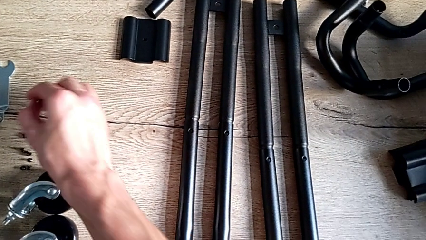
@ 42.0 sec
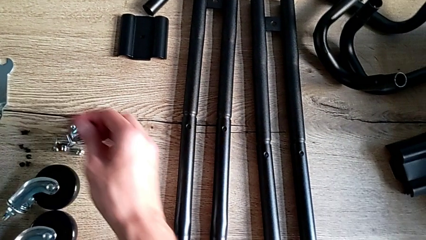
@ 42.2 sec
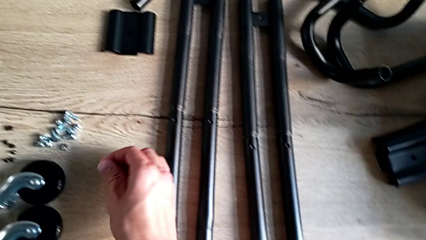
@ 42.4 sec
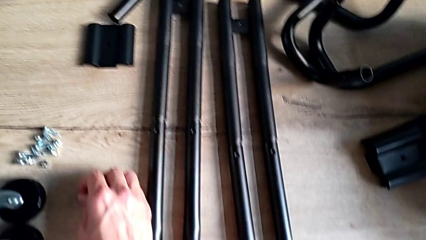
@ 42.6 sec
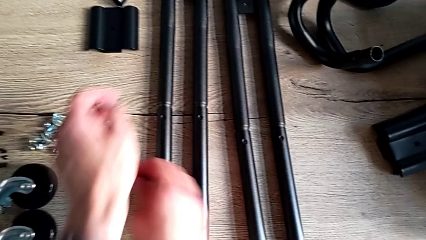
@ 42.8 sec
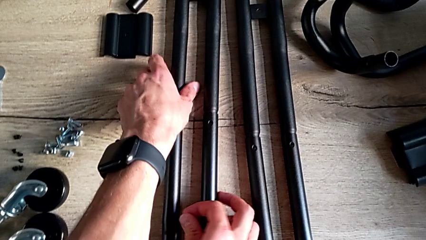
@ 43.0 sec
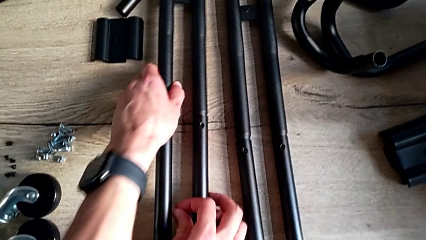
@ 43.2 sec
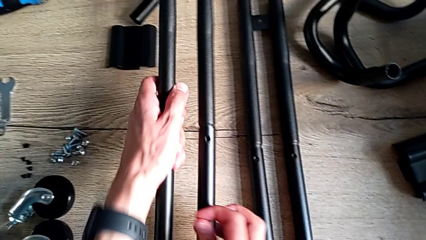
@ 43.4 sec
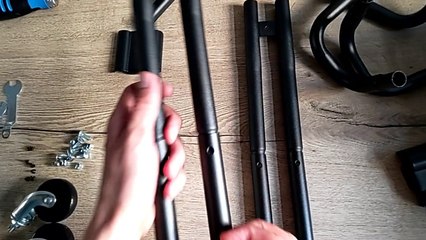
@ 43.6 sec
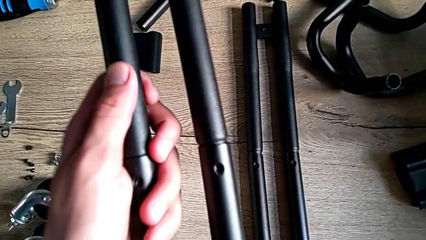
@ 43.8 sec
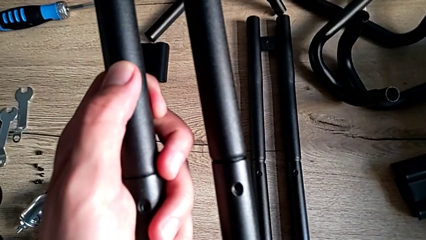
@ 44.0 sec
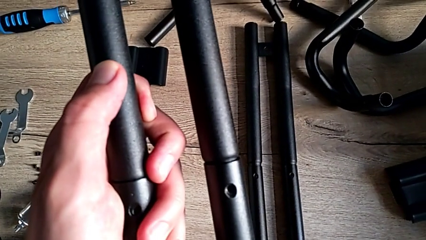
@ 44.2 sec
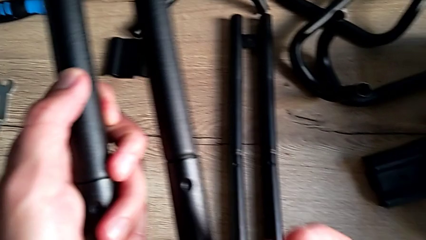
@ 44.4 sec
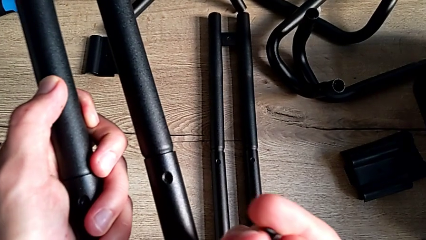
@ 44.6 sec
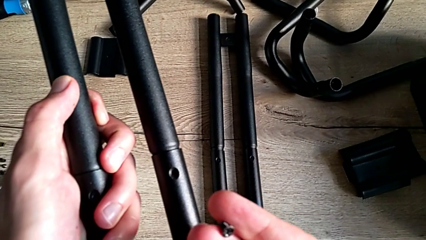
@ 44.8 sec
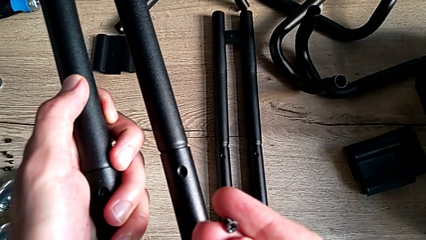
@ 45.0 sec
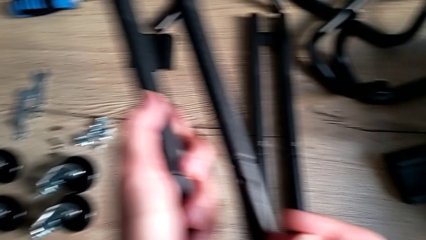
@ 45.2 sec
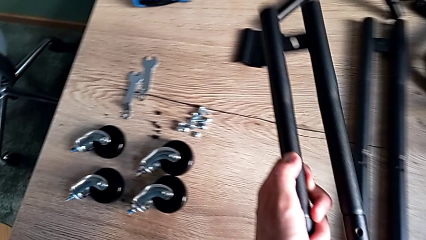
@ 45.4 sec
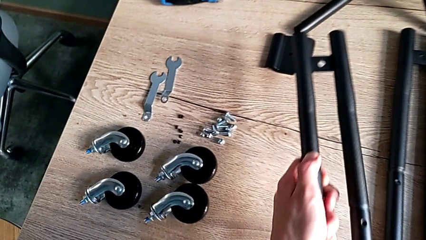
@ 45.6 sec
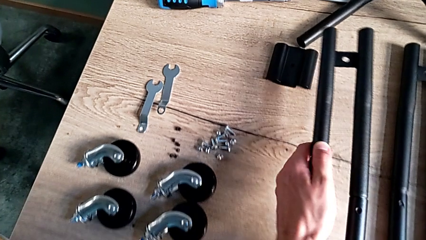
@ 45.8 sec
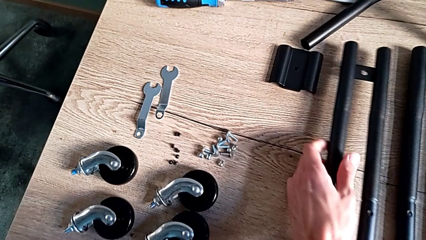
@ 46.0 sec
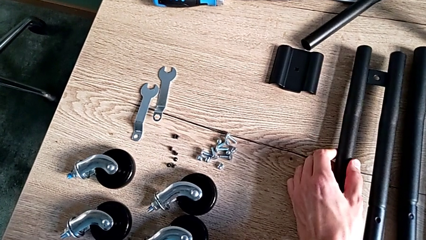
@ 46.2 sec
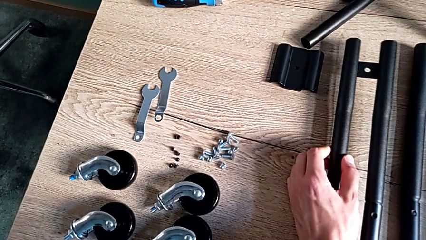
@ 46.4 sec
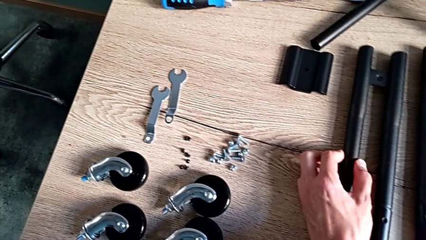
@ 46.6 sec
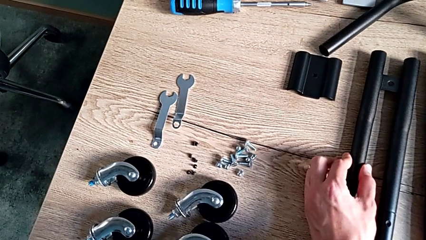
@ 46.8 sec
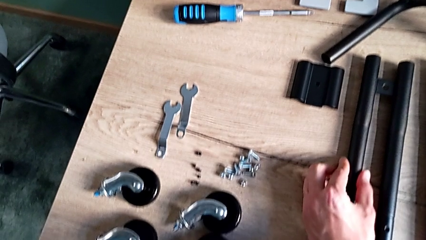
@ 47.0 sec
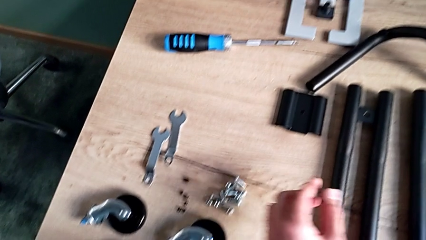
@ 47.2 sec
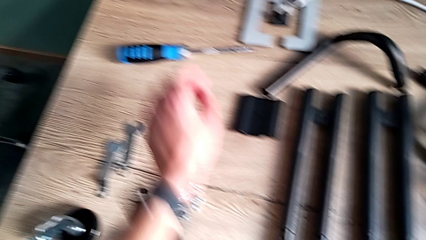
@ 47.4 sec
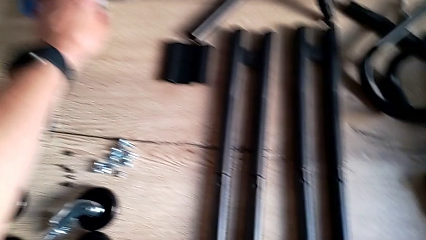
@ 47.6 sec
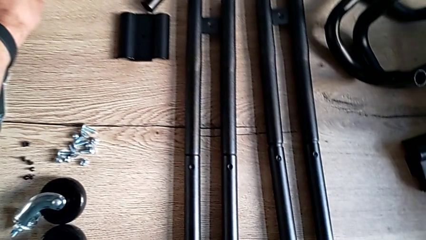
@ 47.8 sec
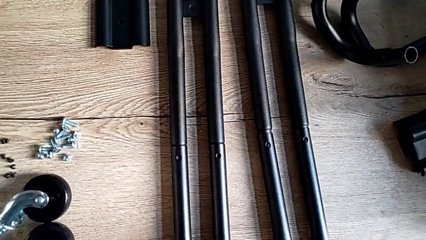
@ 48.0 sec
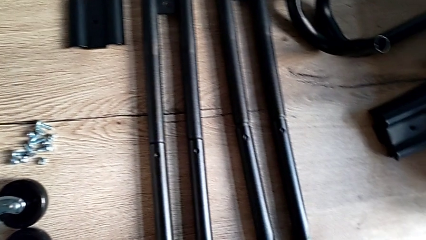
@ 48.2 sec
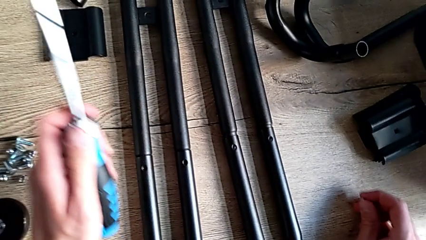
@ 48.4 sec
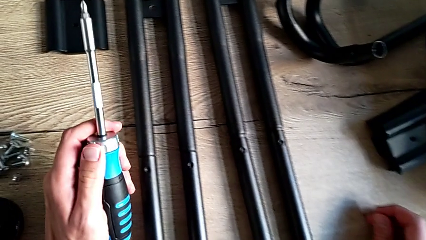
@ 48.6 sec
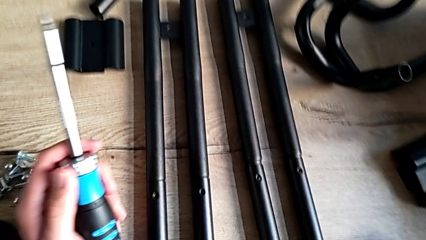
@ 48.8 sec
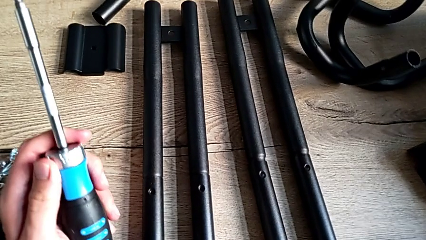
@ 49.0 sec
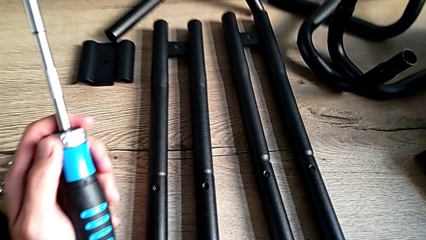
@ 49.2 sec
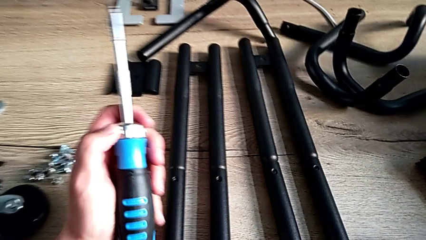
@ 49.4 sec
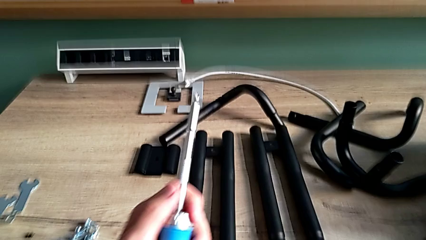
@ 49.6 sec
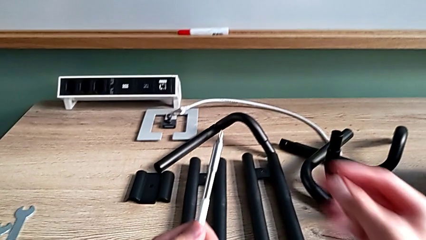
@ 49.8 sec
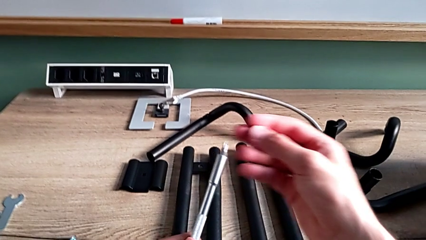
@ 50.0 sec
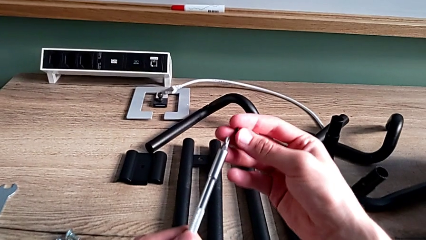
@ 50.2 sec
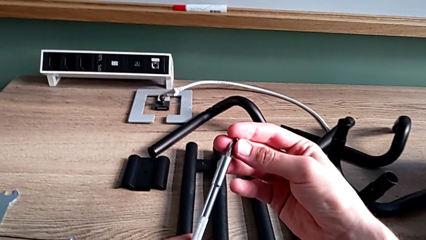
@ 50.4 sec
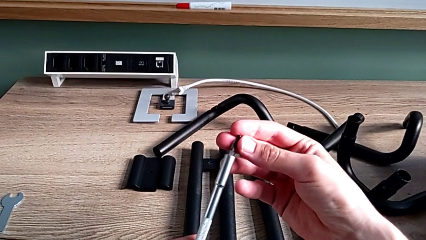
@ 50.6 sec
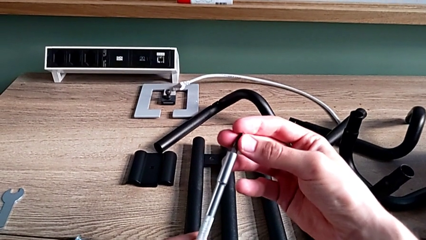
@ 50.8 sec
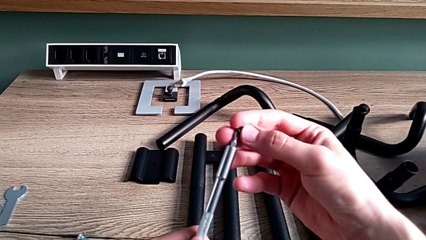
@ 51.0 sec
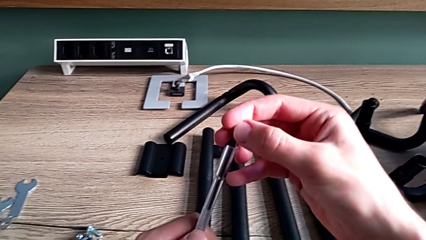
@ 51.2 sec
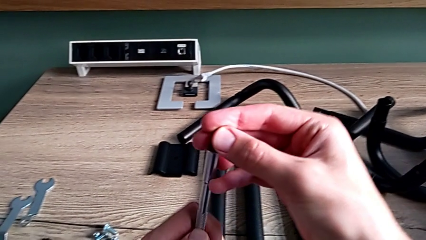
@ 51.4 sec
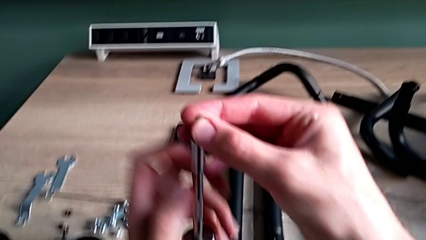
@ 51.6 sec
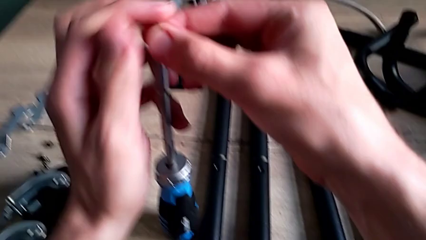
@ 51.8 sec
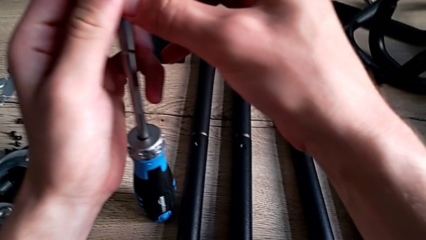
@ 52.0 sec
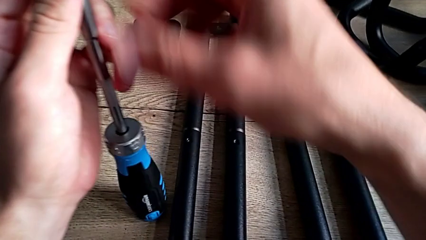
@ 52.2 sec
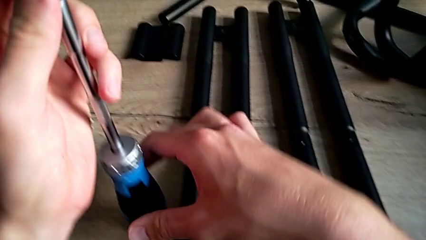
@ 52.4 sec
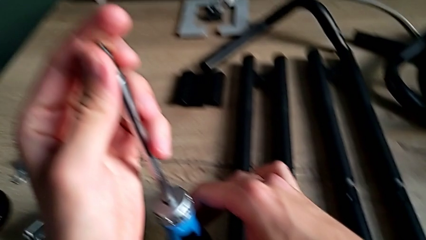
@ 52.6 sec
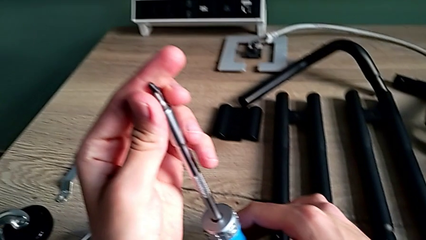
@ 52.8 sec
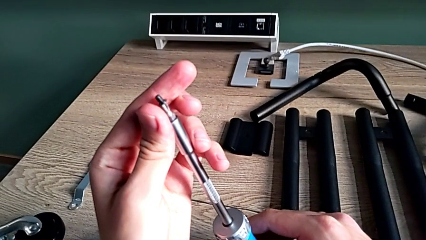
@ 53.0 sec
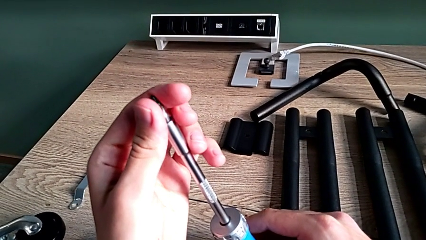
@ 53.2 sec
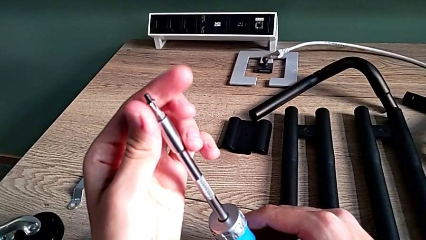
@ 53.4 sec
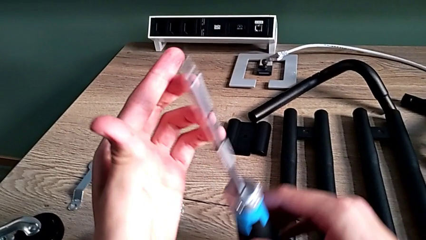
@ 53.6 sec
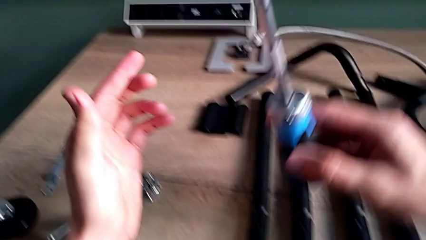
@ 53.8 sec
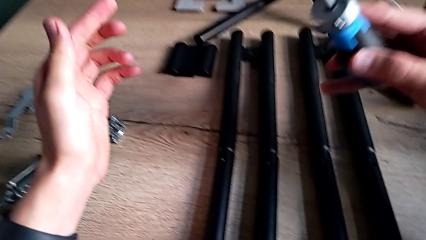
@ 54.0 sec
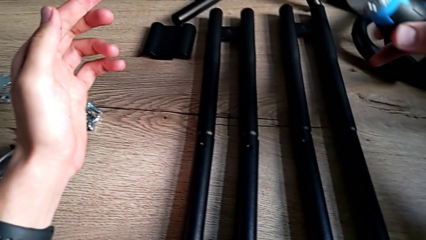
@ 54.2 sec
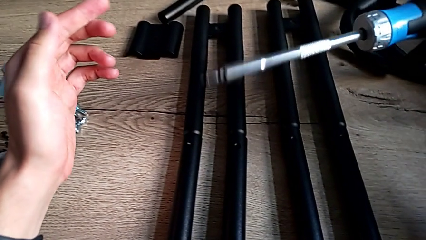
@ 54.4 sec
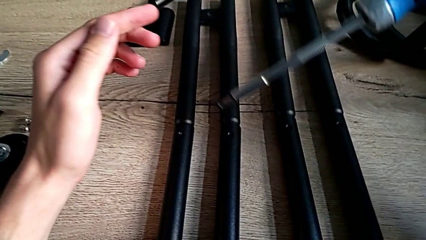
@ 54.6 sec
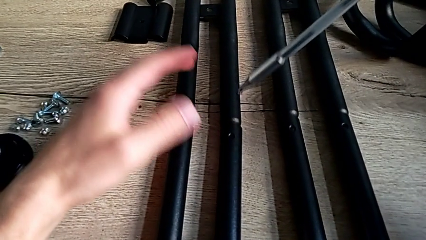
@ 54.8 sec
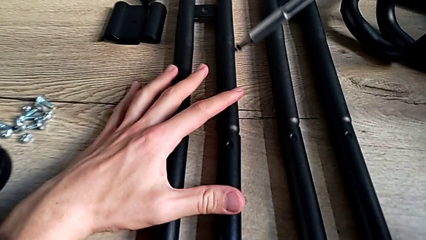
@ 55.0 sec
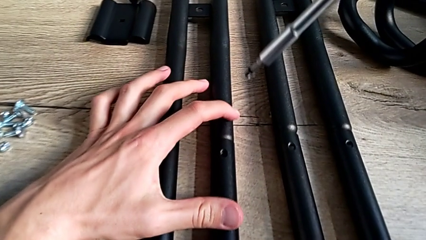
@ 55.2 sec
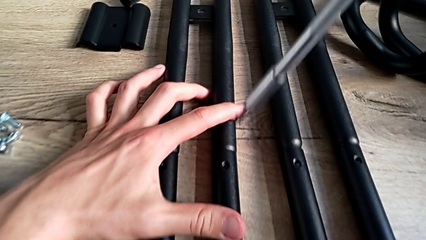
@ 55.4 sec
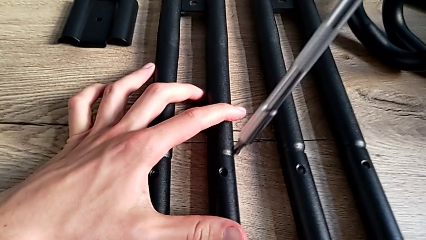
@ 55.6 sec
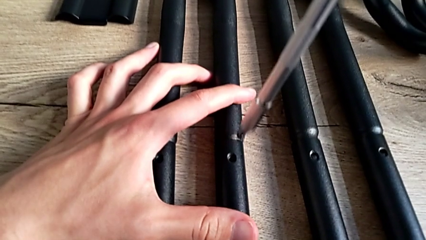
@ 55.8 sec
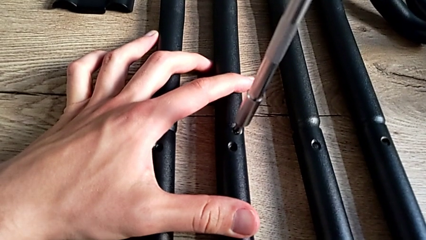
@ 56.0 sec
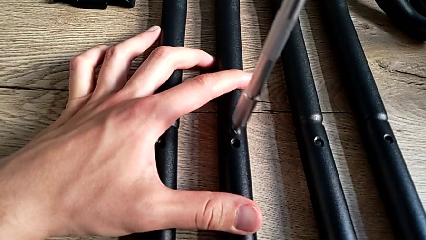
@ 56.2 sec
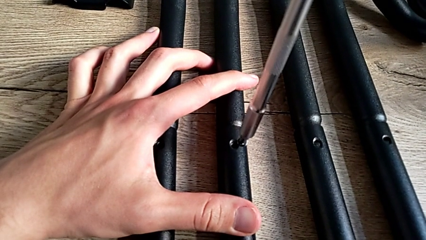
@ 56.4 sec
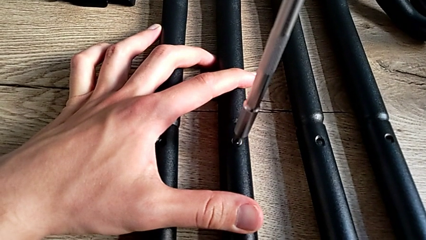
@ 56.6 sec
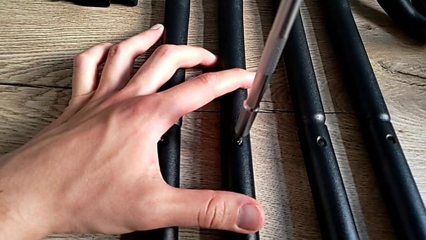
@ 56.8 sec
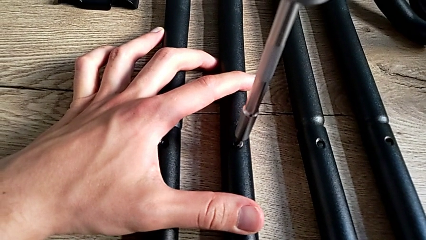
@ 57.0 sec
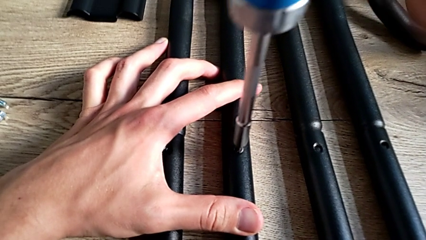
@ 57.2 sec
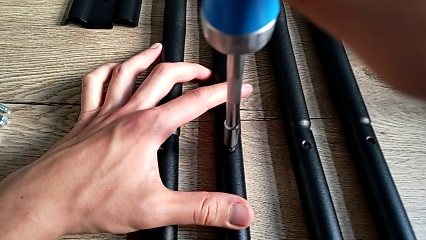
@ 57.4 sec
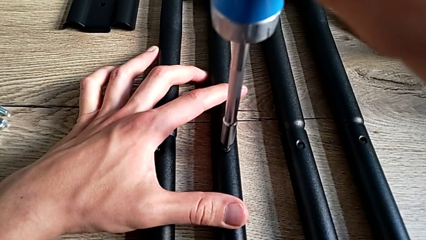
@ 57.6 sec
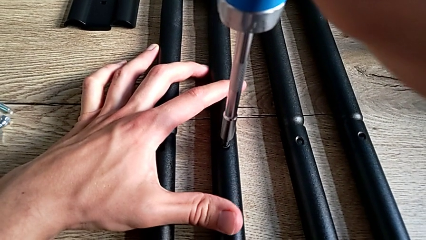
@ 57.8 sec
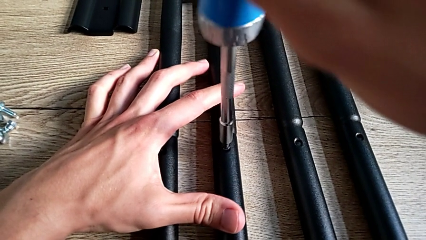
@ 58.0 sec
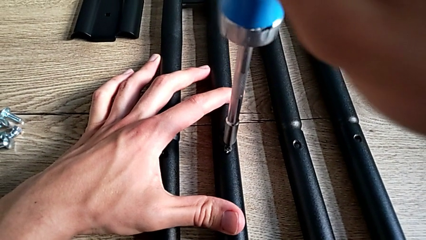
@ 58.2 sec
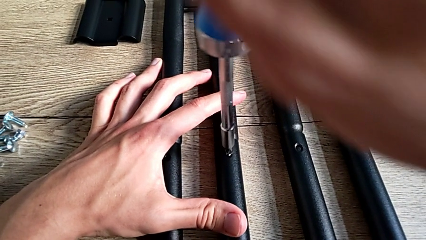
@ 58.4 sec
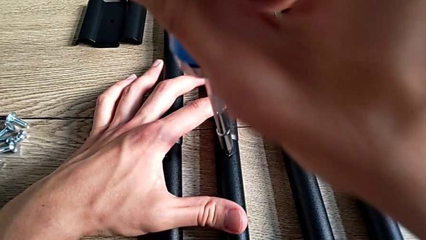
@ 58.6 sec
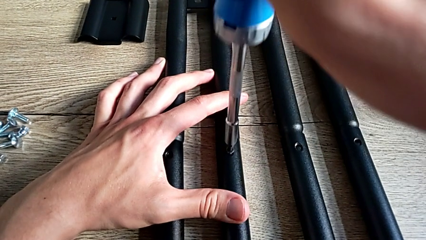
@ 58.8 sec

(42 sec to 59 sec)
The camera wearer is assembling the side bars. They approach the first leg, grab it, inspect it, withdraw it, grab the screwdriver, place the first screw, insert it and begin to screw it.
